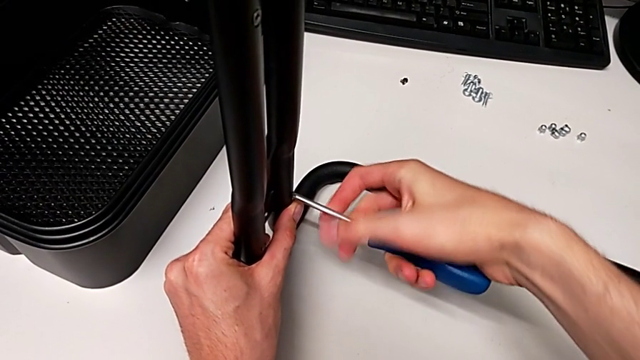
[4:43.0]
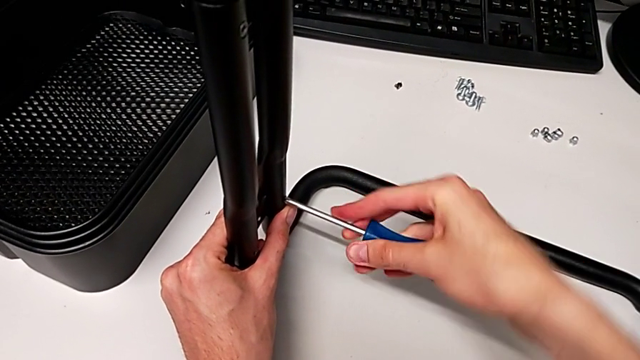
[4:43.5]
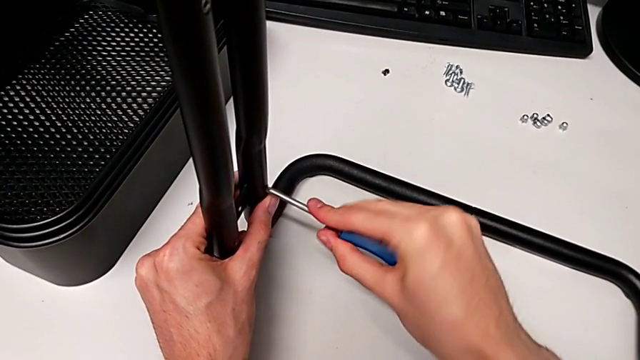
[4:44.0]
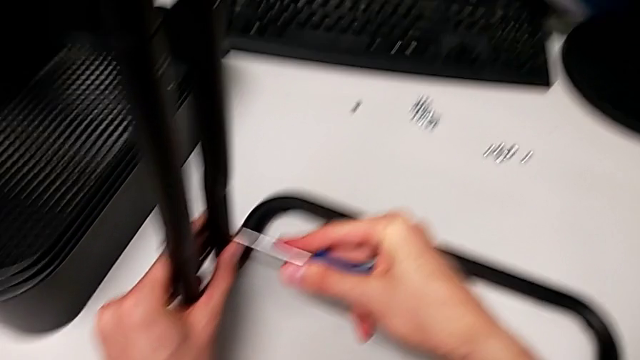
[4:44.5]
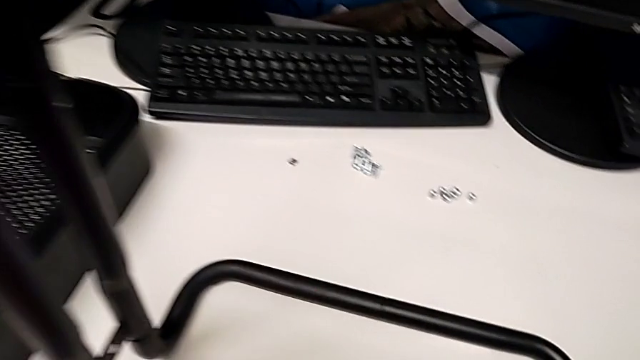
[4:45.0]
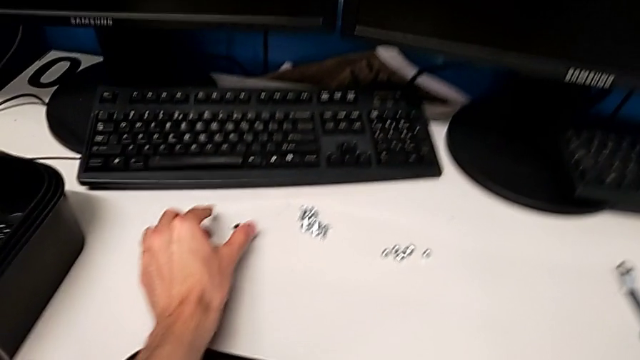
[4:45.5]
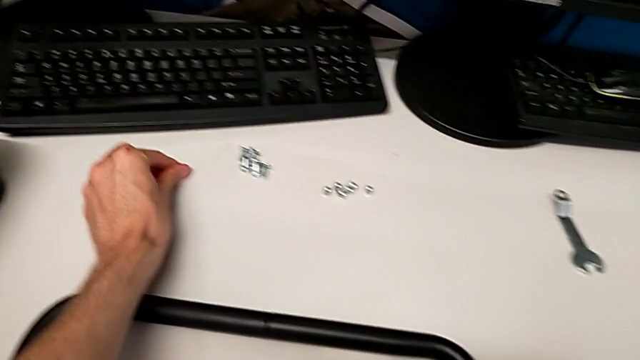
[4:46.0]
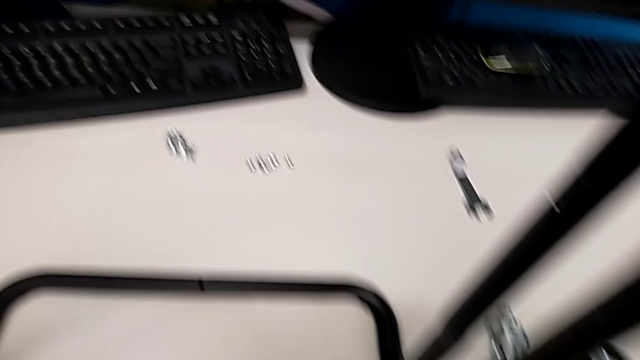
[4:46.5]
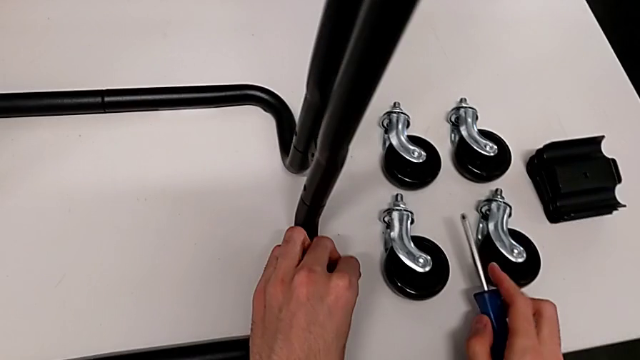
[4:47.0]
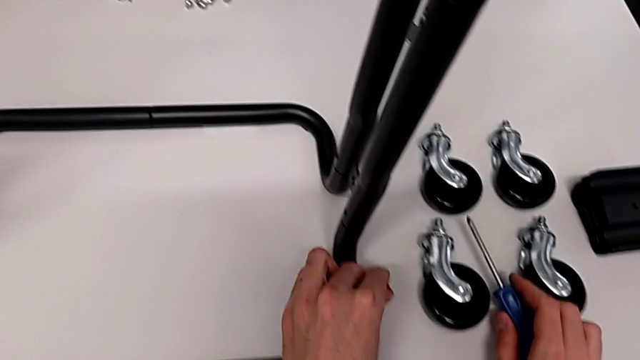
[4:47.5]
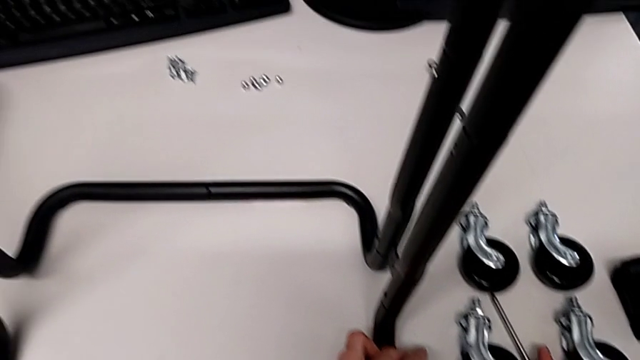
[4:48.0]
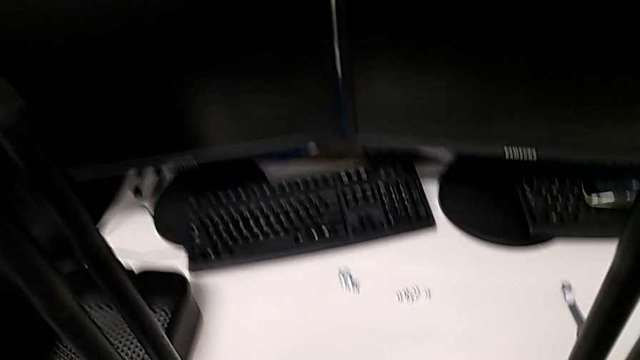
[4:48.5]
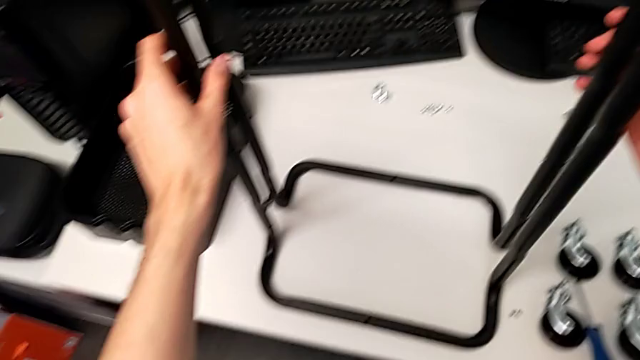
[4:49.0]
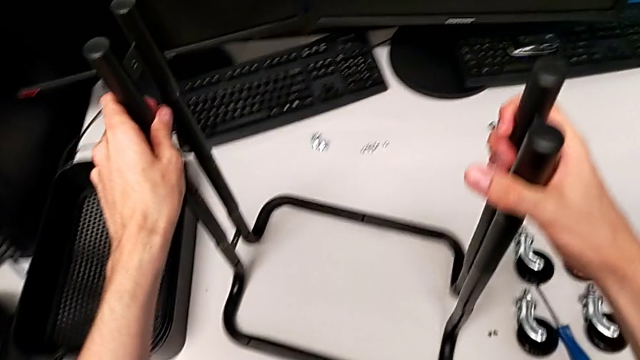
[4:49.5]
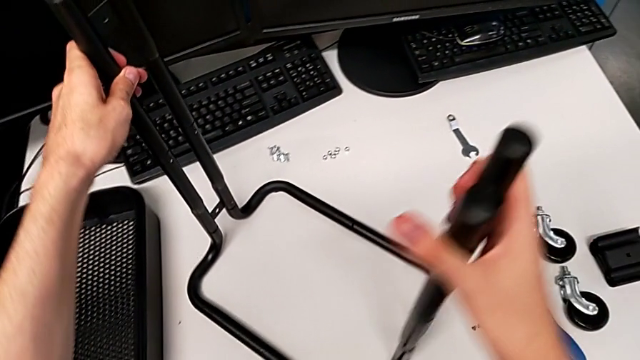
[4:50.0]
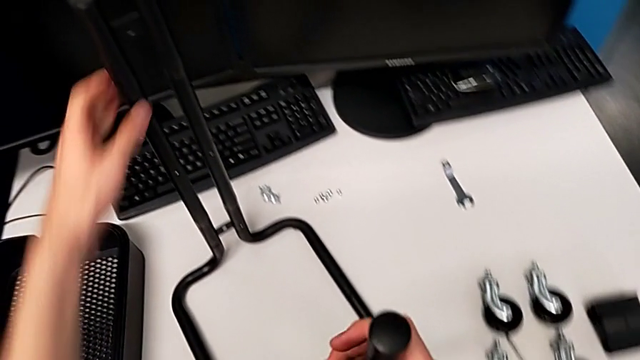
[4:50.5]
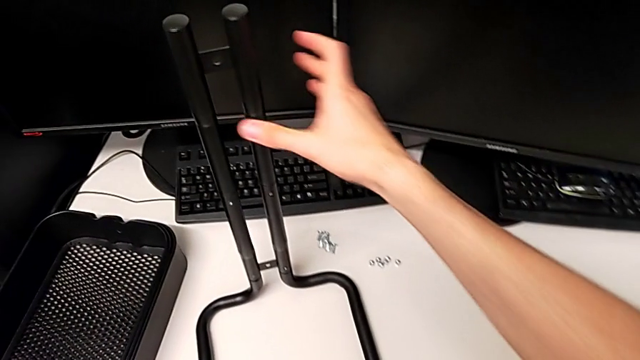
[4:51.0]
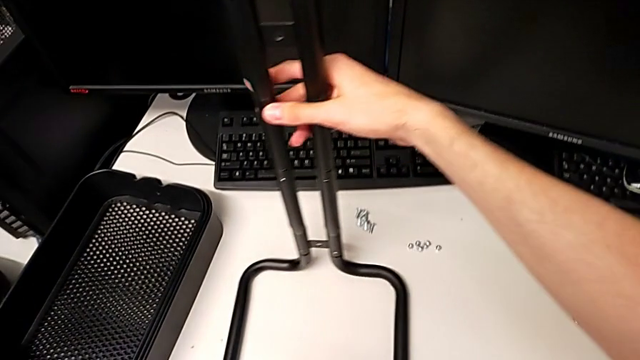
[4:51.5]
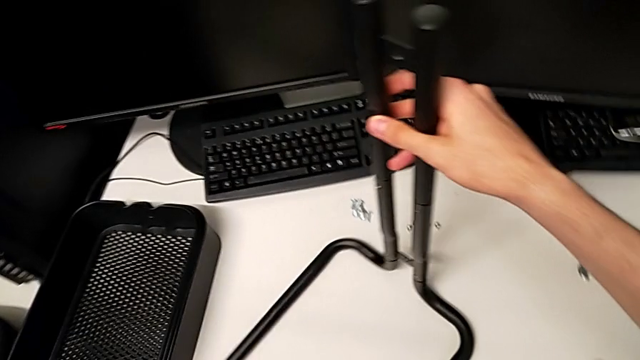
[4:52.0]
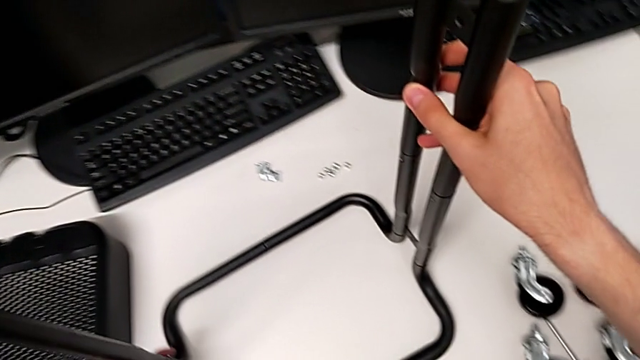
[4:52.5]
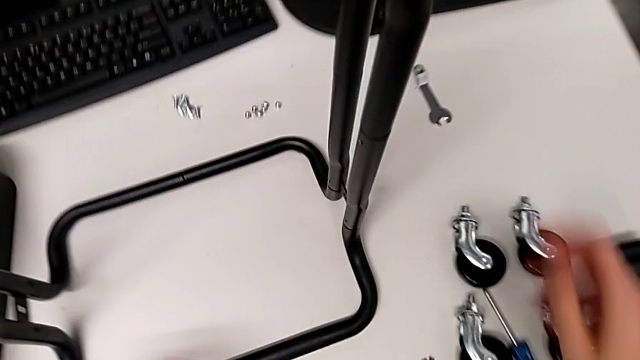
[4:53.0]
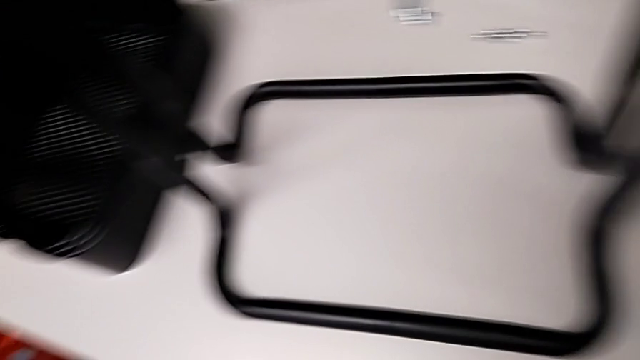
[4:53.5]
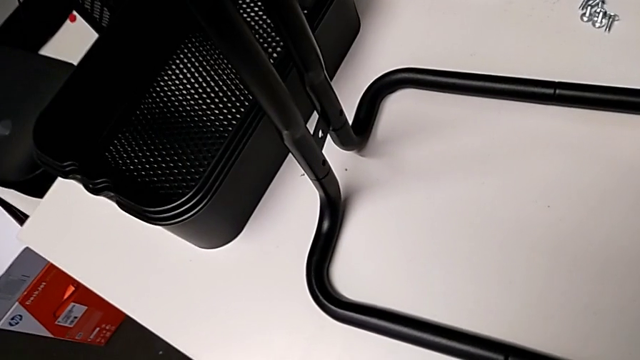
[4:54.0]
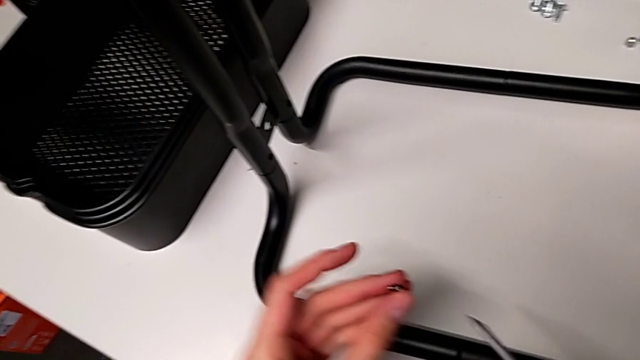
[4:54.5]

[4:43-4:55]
The camera wearer is assembling the side bars. They slide the frame.

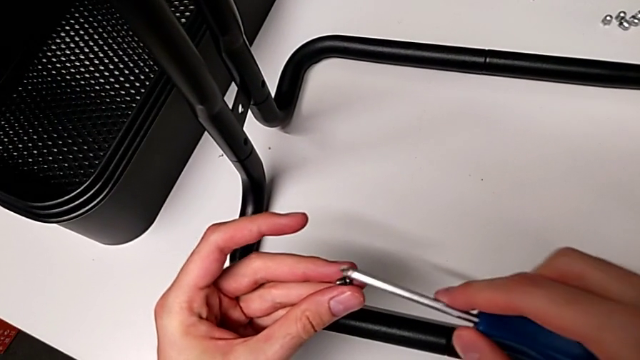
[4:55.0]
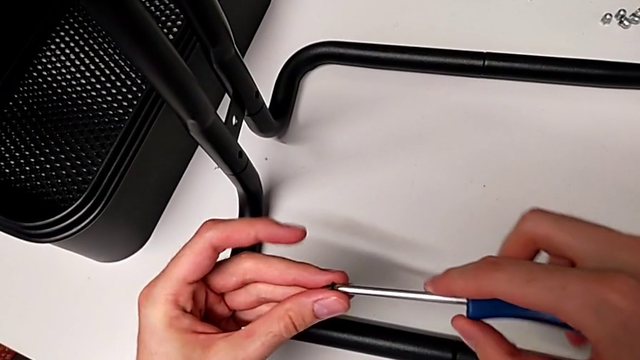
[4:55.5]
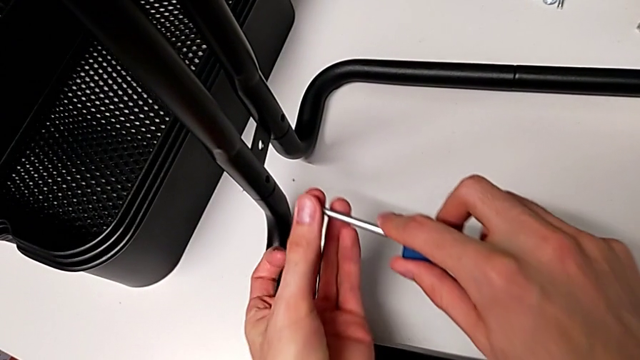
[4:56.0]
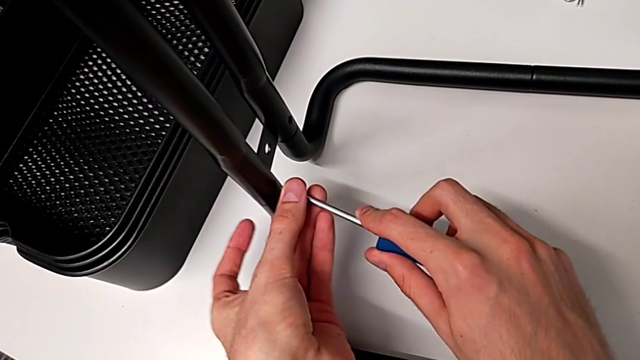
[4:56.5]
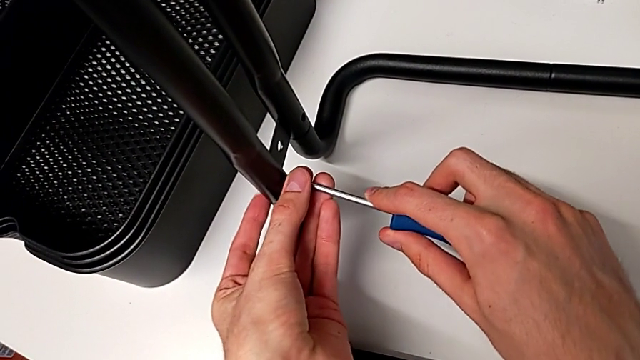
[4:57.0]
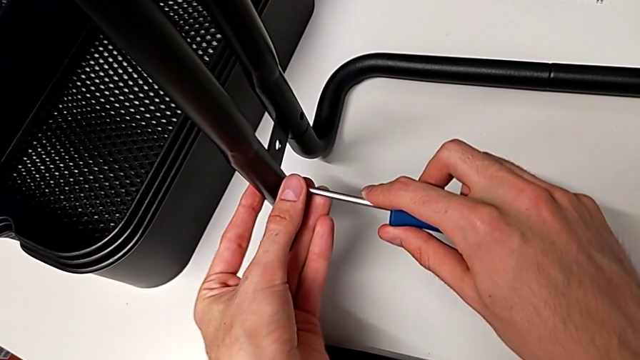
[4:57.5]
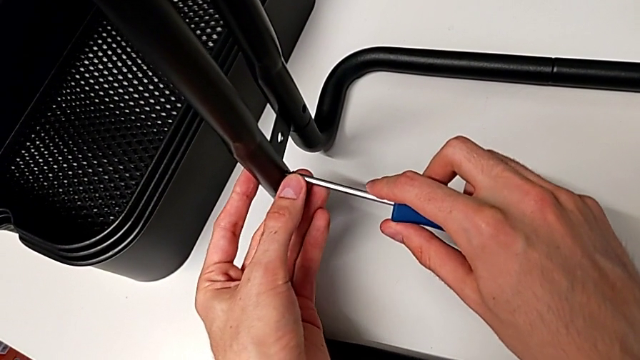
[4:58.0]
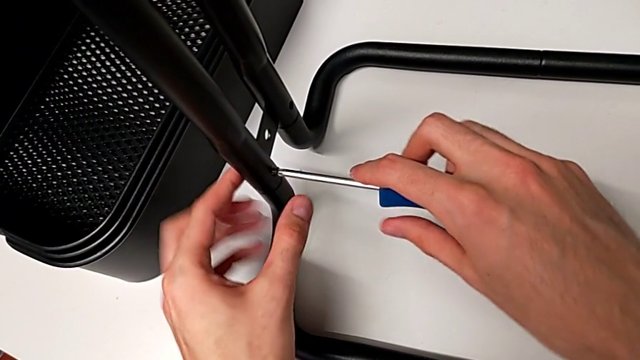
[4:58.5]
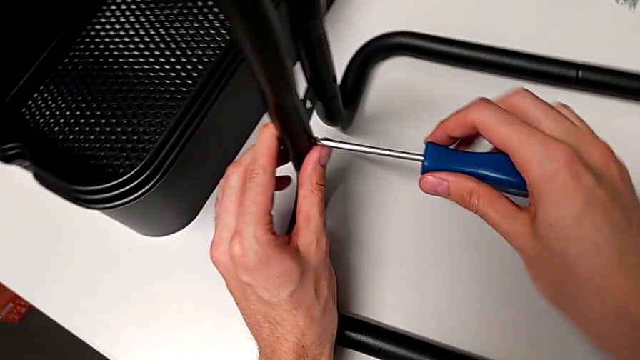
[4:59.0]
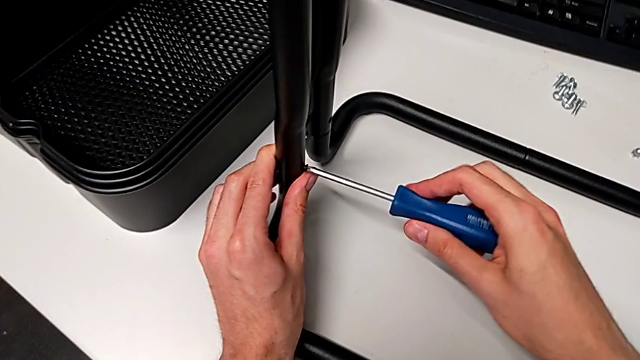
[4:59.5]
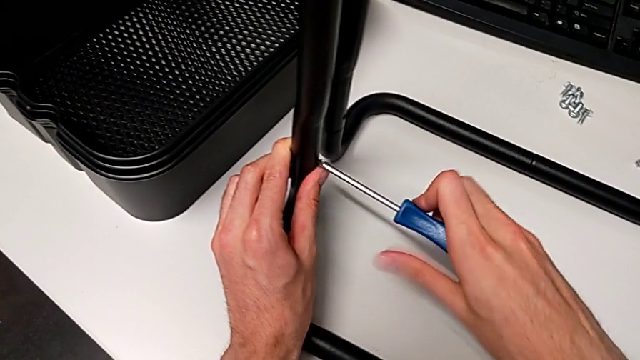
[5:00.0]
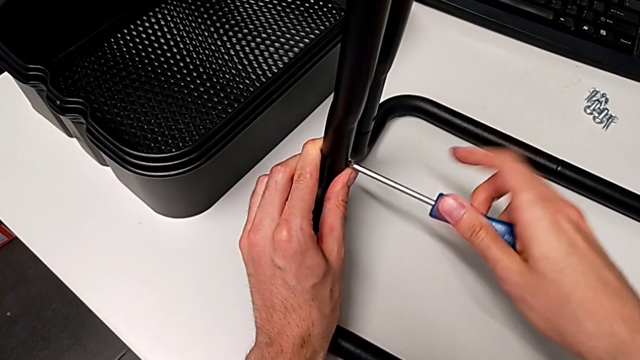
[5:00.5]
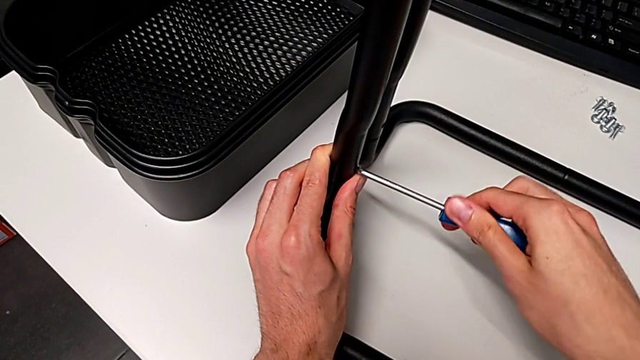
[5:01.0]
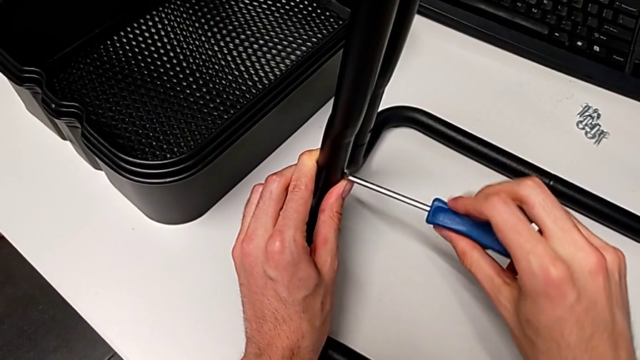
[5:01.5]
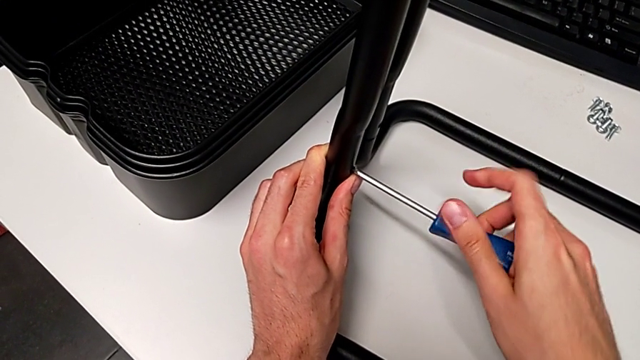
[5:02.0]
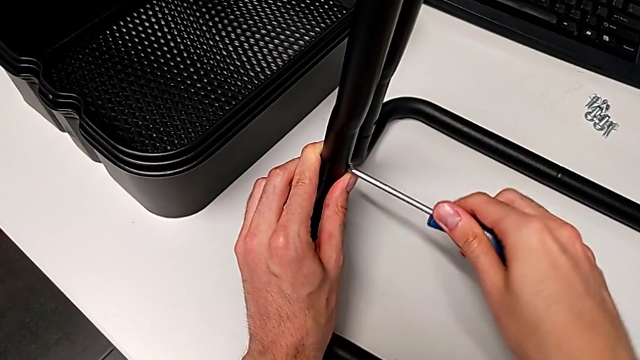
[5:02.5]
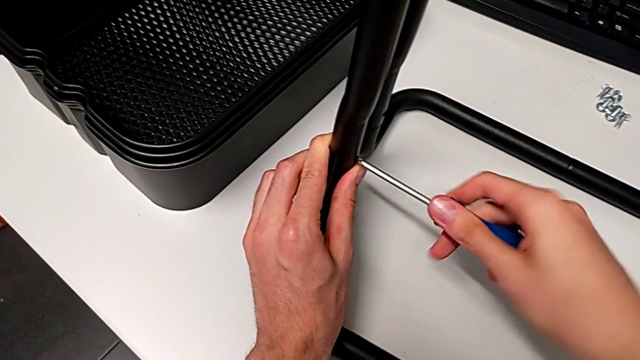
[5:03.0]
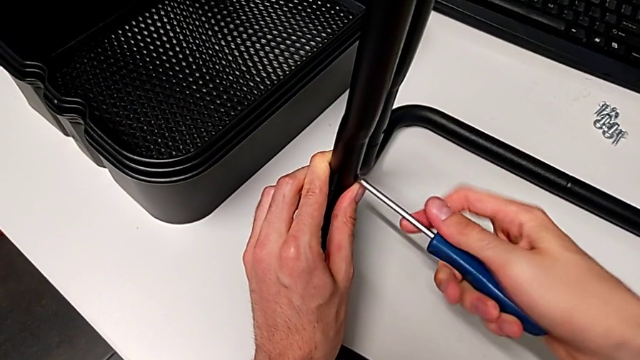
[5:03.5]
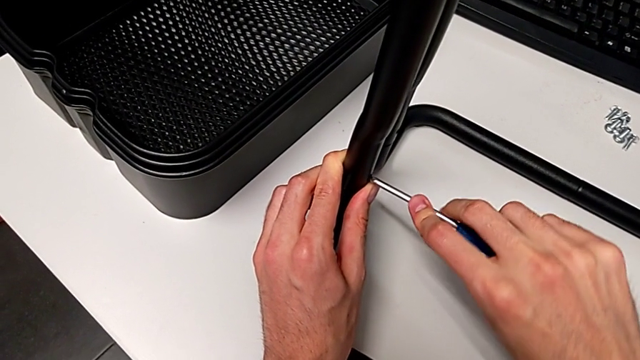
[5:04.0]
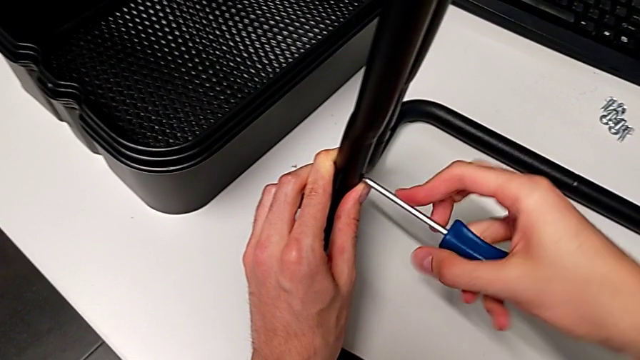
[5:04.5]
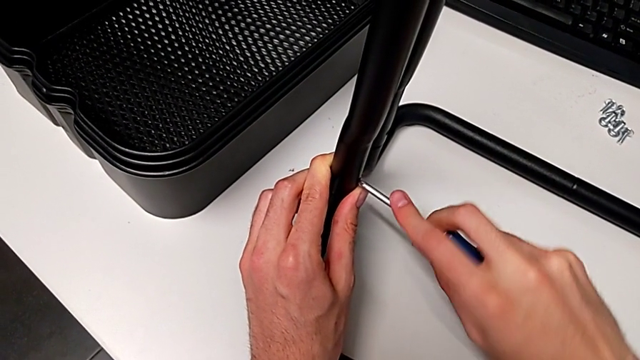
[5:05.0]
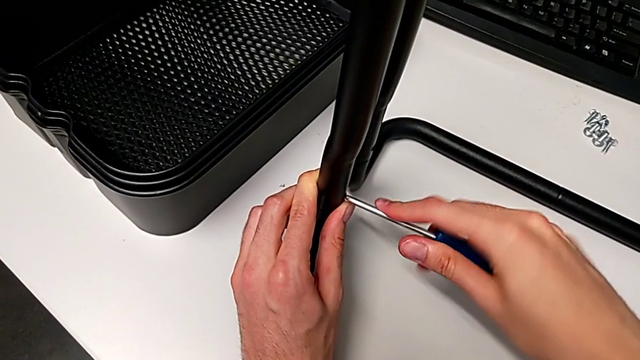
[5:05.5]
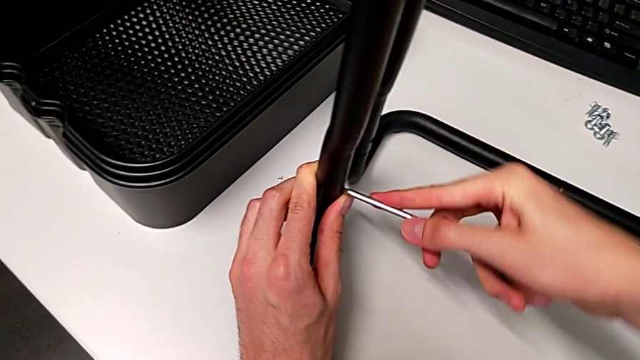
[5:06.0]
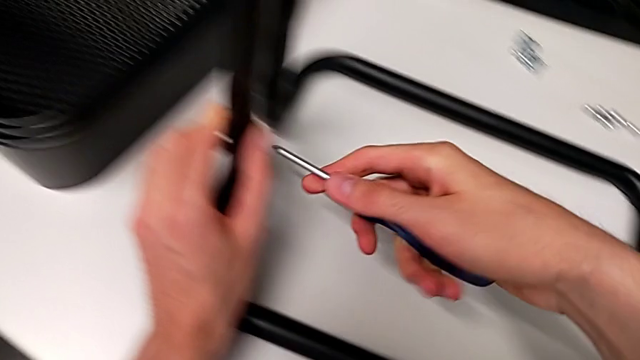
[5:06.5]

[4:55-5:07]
The camera wearer is assembling the side bars. They begin to screw the third screw.
